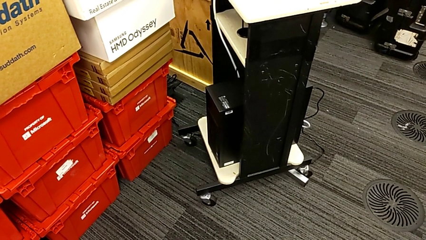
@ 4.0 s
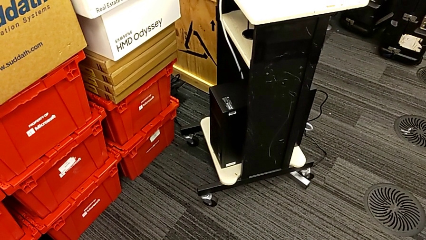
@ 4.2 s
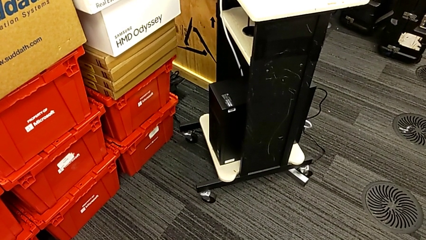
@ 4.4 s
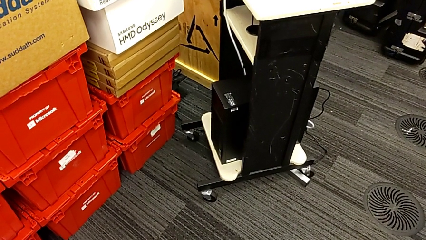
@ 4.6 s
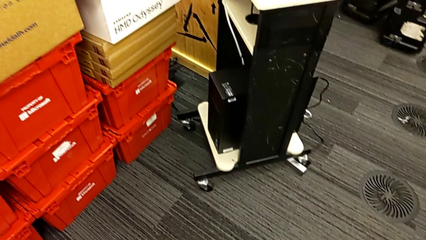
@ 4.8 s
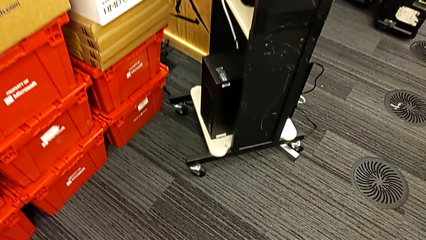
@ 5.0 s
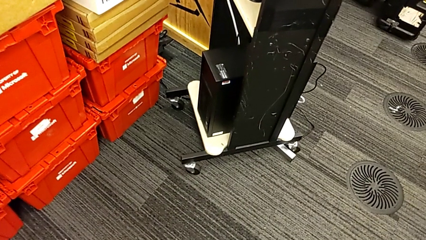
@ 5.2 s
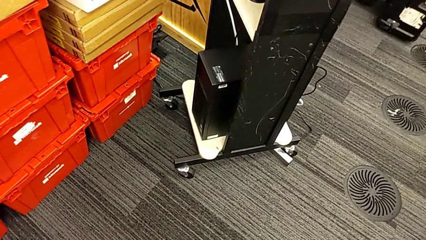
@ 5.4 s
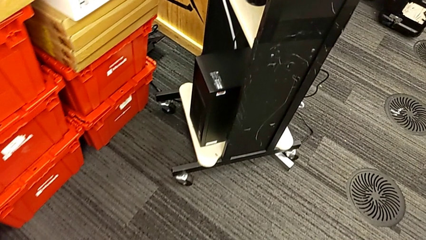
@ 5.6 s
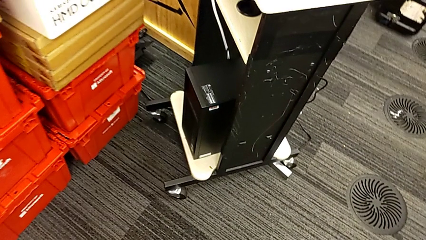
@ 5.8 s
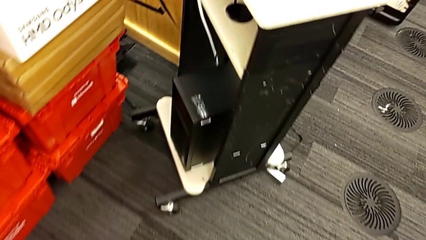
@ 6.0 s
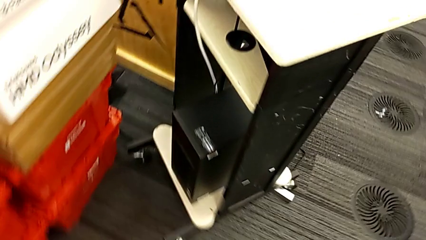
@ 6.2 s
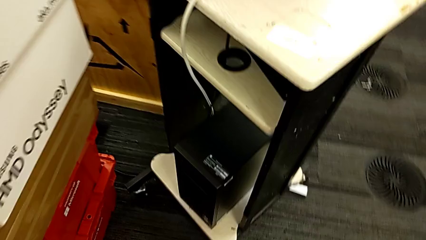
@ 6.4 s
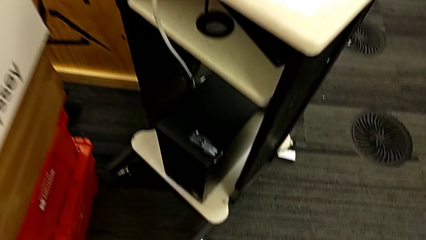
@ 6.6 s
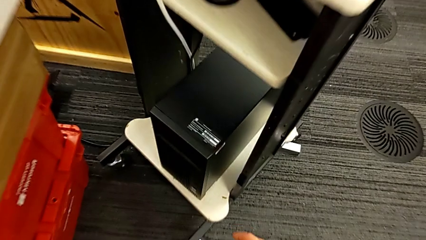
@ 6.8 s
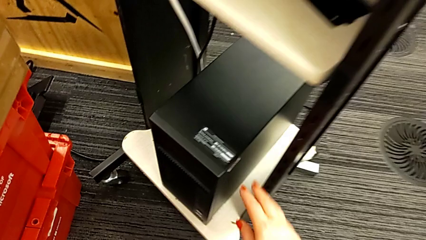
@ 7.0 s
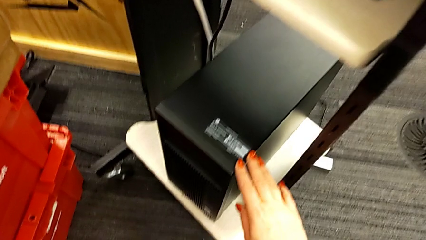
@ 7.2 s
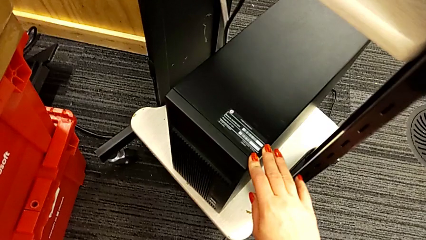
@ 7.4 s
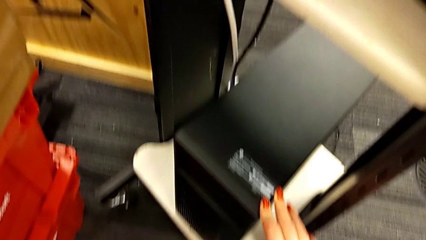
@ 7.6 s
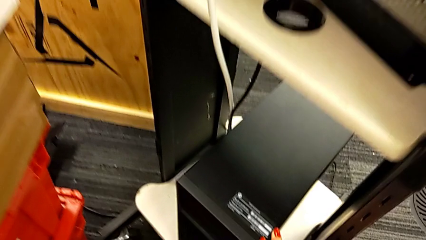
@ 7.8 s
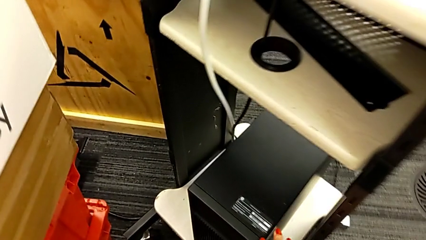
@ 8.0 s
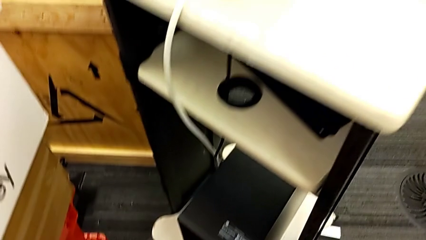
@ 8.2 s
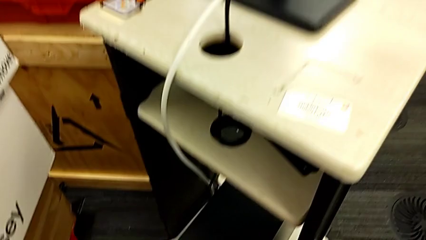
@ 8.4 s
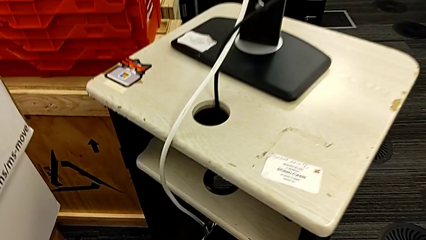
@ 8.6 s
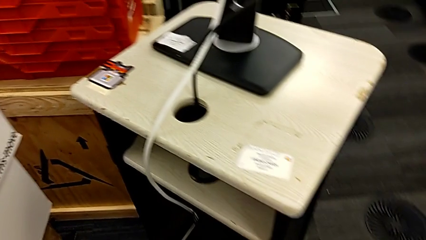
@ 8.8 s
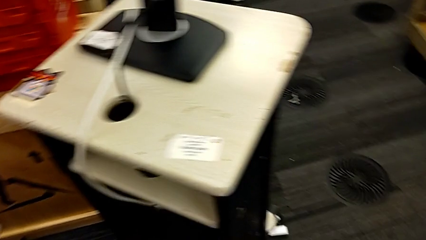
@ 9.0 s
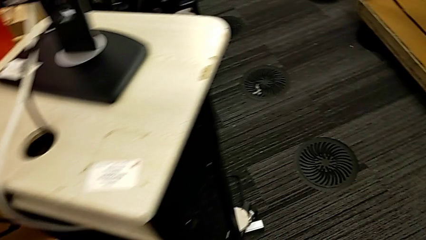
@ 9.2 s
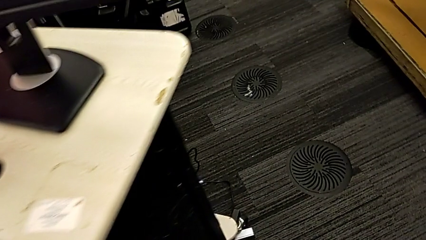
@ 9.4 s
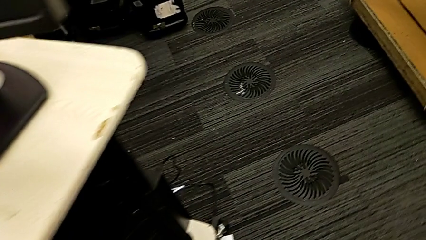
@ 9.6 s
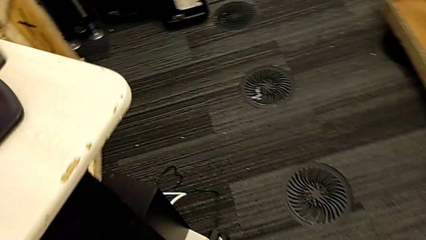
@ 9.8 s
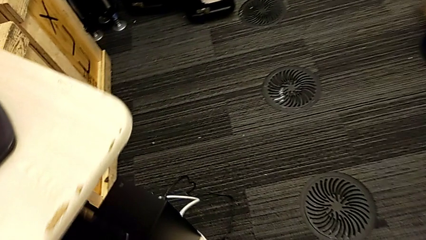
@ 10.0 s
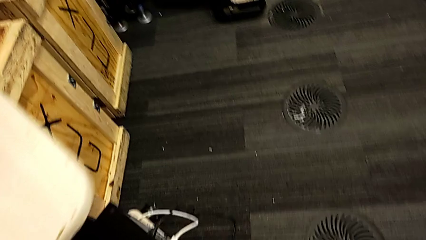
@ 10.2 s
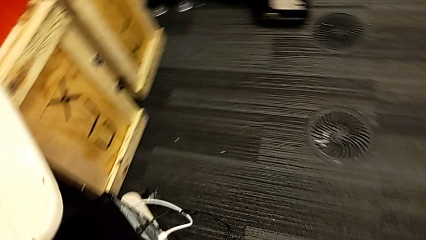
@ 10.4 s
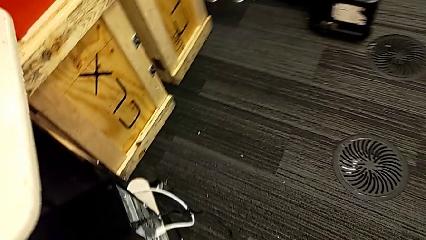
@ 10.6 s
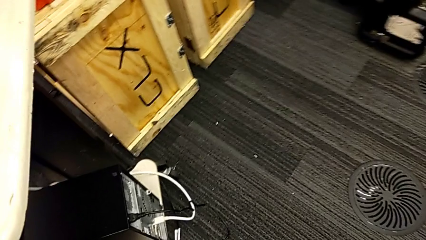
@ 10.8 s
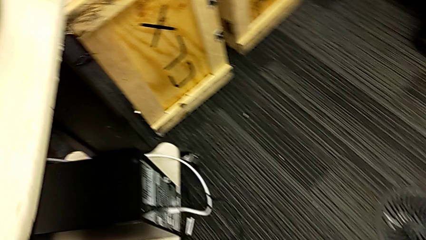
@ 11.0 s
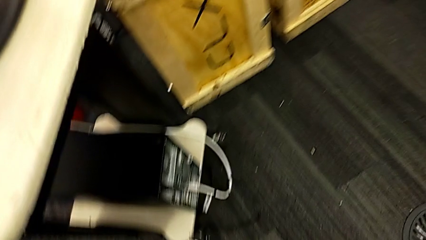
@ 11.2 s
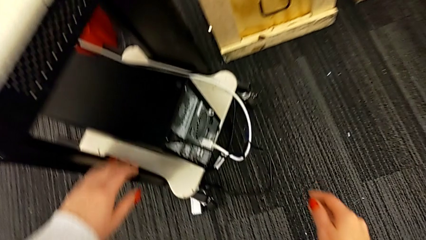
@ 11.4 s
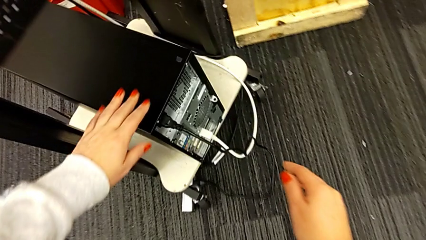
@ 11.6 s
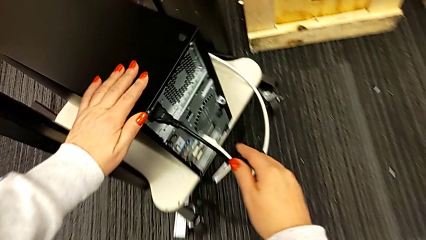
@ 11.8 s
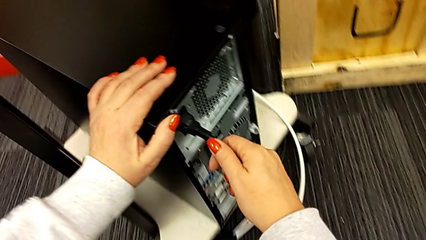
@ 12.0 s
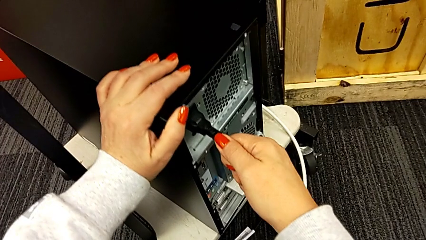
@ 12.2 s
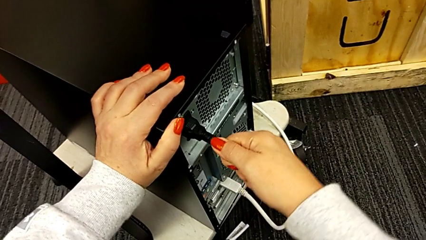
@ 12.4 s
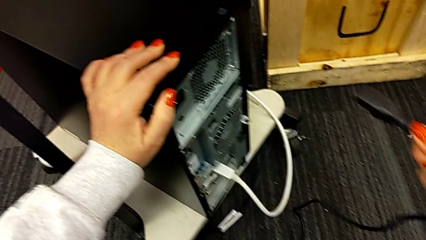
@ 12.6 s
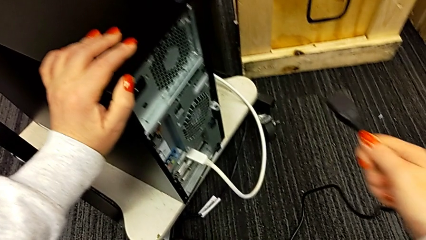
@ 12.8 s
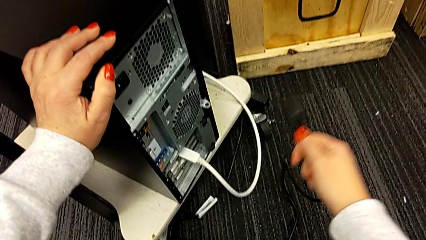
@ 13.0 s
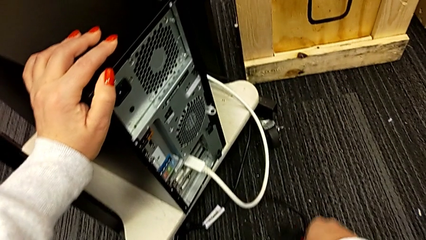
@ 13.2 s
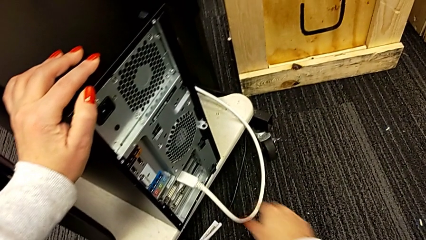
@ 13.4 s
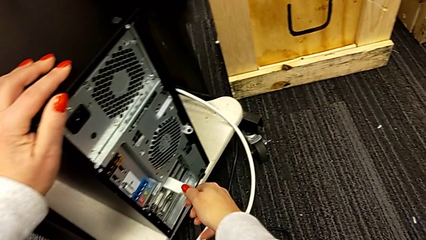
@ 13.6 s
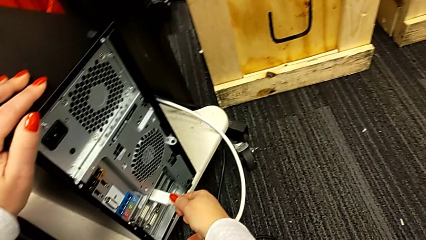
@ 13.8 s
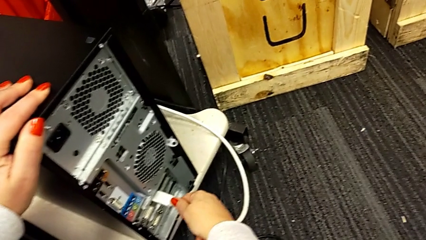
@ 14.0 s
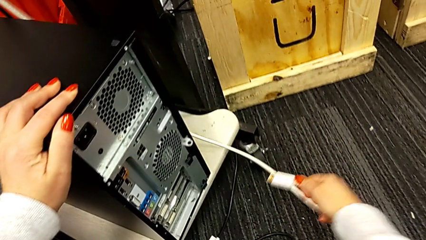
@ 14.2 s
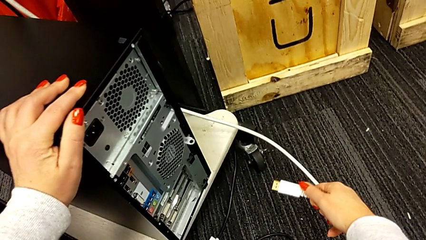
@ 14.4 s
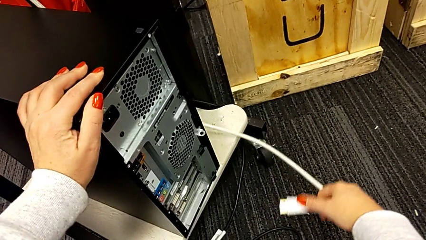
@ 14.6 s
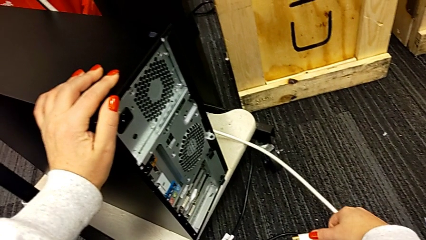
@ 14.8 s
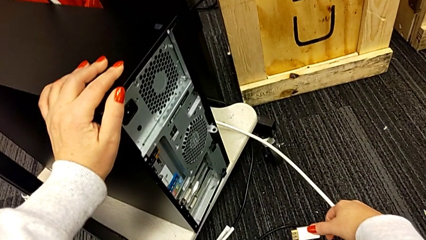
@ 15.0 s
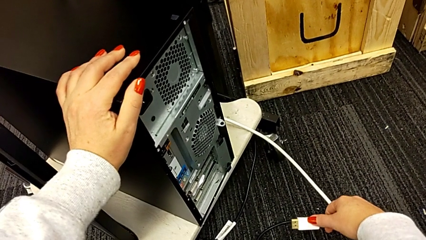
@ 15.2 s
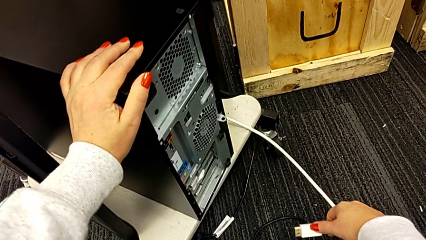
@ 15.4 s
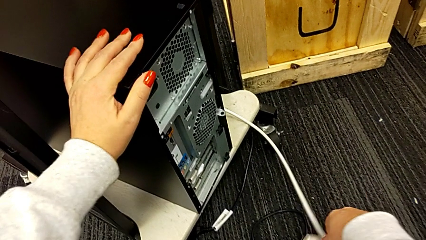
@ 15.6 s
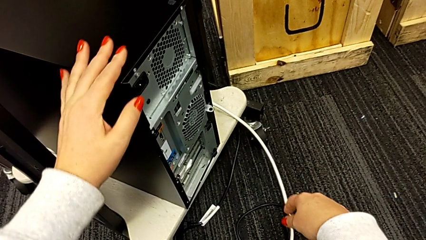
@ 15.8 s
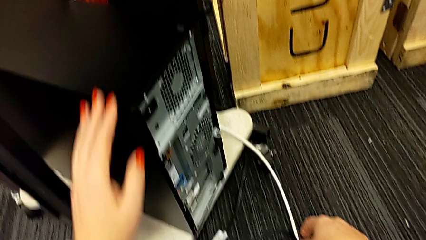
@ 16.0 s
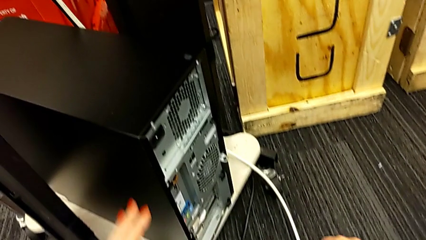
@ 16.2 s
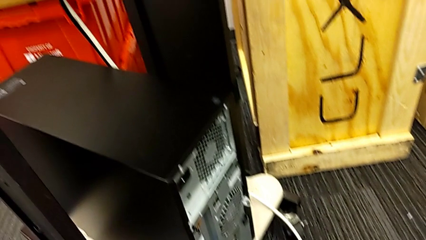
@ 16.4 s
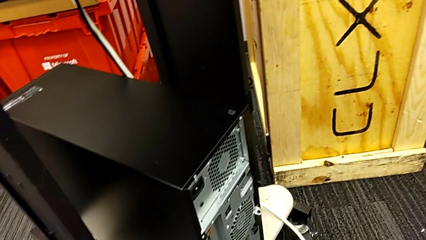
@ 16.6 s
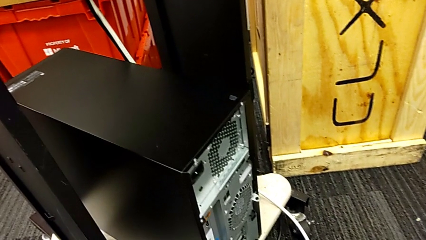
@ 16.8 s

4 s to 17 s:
The camera wearer unplugs the power supply and HDMI cable from the computer tower. They grab the cable power supply, withdraw it, place it, withdraw the HDMI cable and place it.

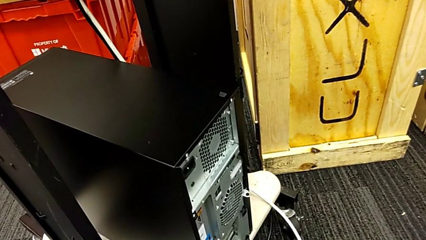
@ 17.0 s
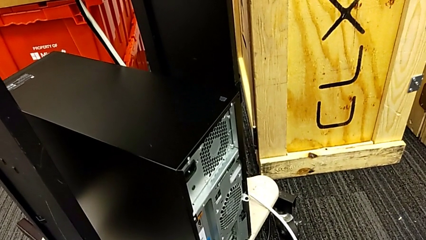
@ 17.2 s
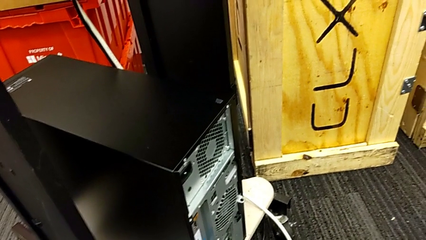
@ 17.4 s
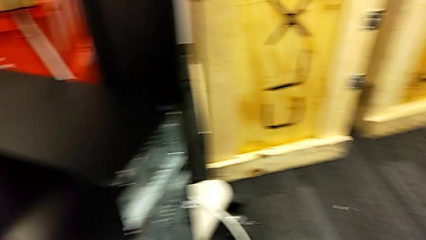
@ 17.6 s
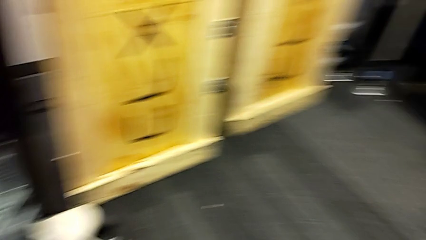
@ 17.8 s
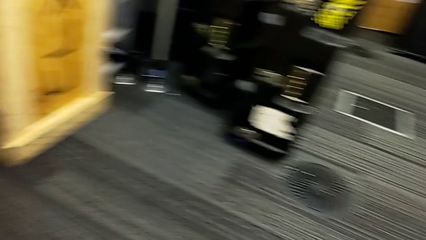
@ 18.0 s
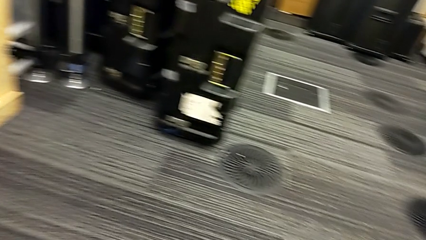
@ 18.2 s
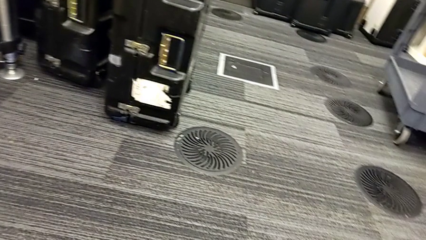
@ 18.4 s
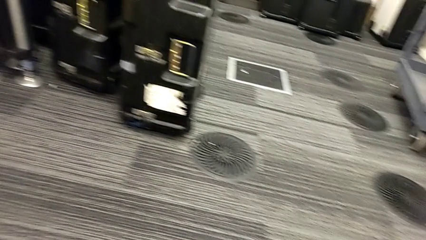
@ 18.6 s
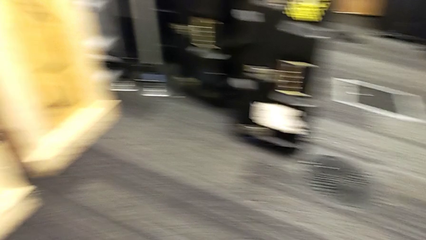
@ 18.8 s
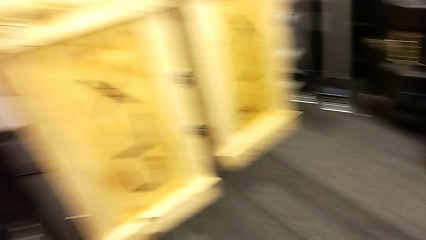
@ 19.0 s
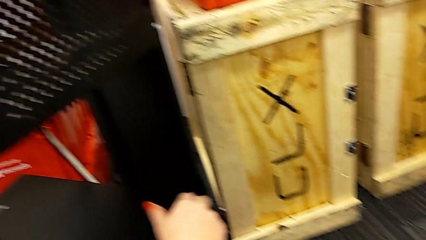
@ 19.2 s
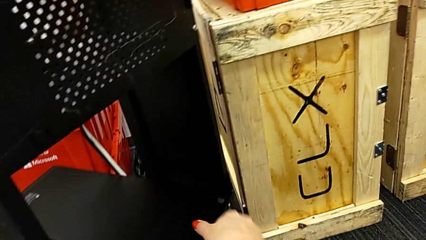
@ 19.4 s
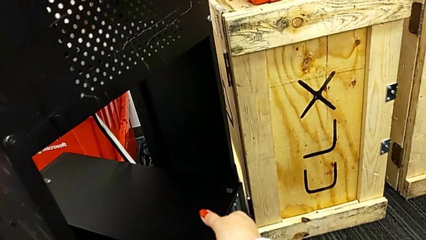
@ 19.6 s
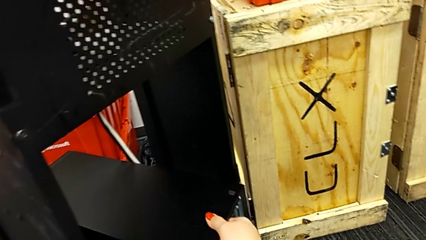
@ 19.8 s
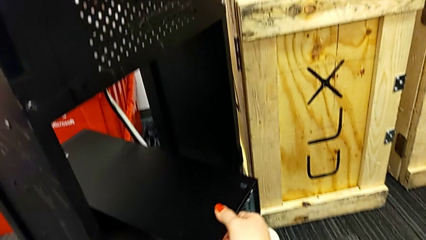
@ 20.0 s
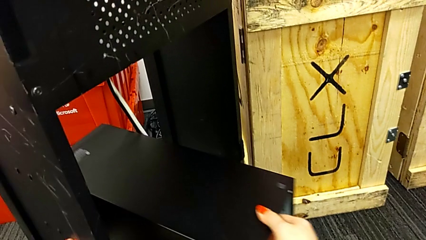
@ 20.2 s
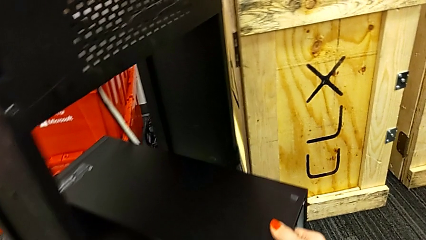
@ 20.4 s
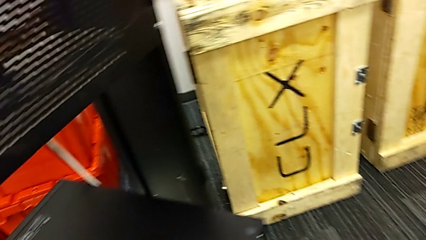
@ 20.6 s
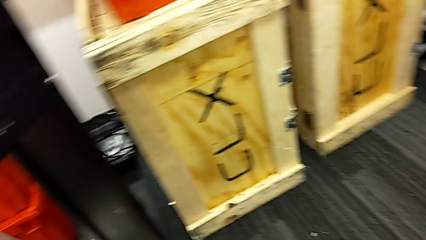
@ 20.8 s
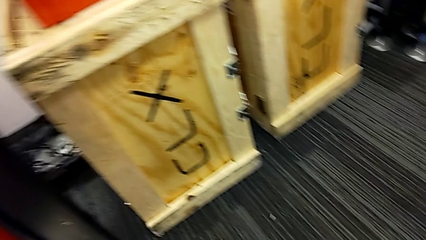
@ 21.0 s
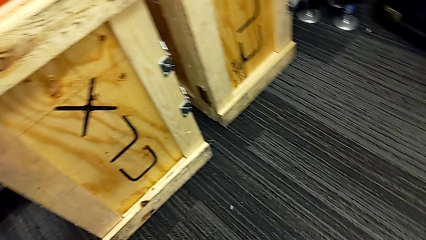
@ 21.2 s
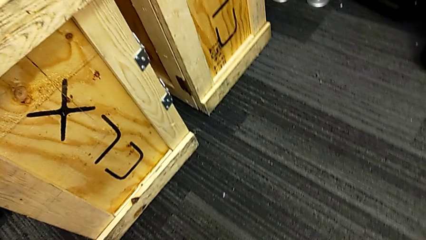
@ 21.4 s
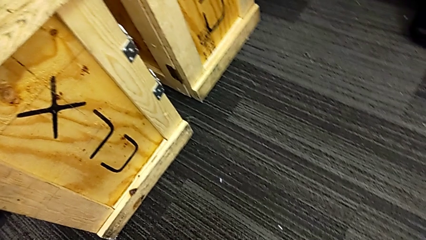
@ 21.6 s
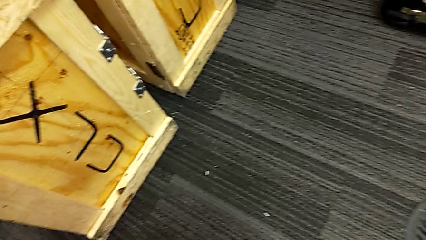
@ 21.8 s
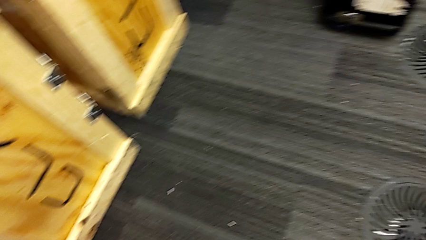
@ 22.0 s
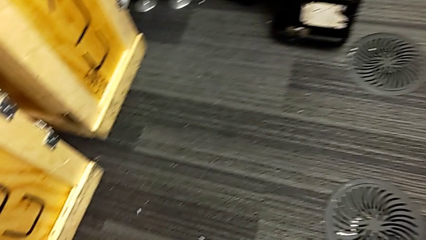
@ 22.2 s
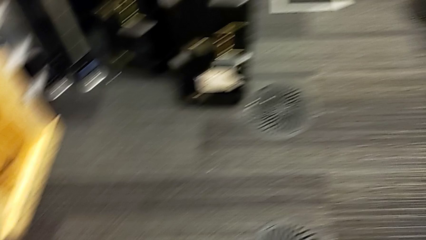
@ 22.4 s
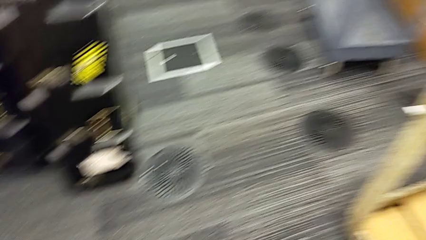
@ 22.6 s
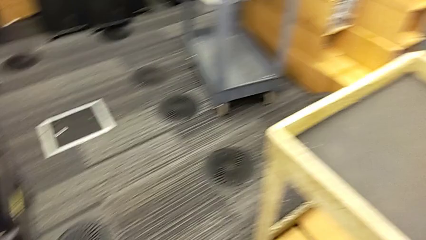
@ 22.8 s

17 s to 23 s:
The camera wearer is opening the cover of the computer tower. They grab the computer tower and pull it.
